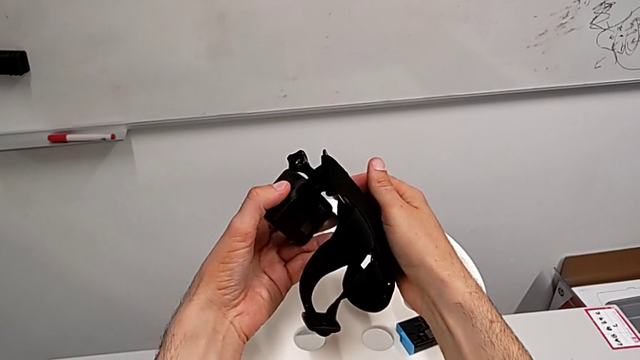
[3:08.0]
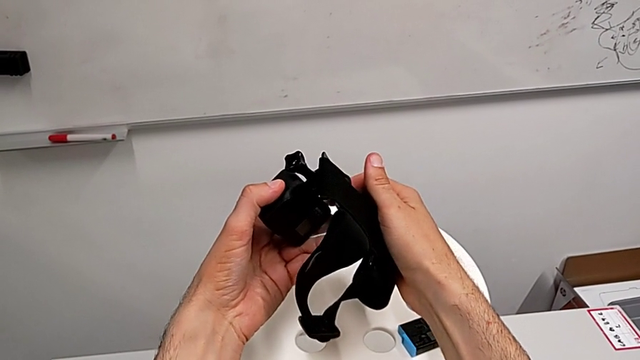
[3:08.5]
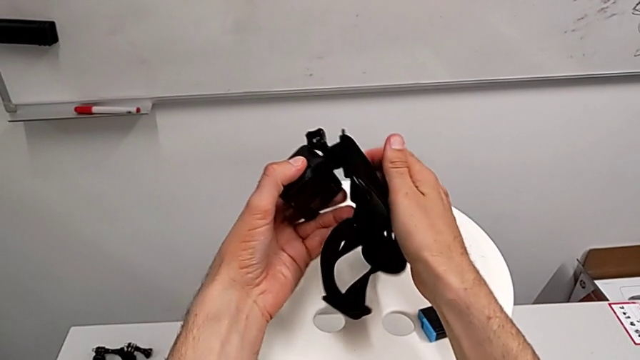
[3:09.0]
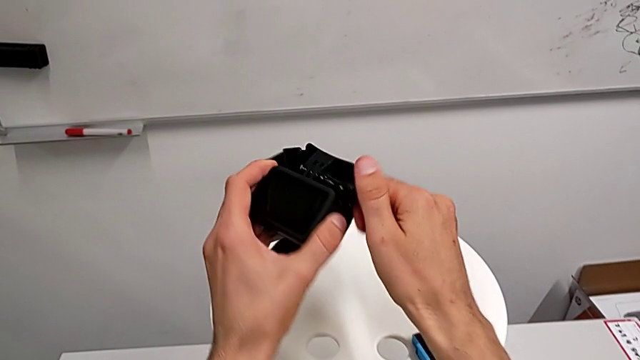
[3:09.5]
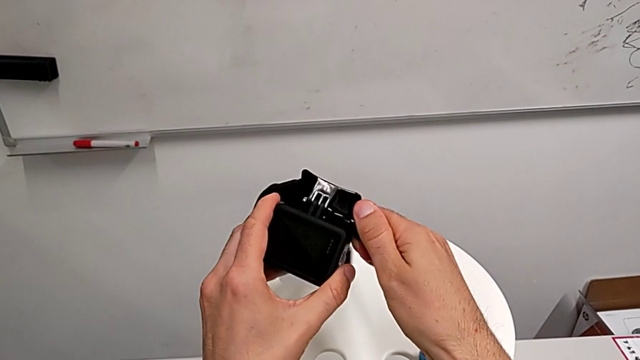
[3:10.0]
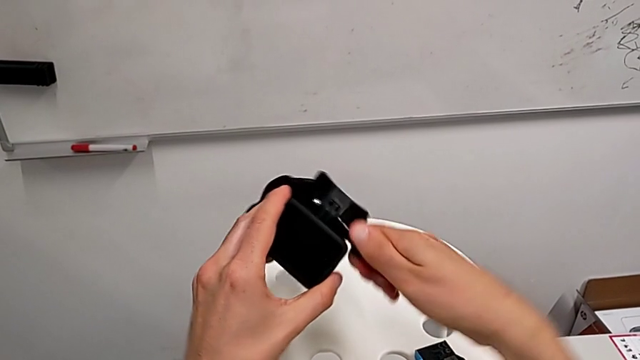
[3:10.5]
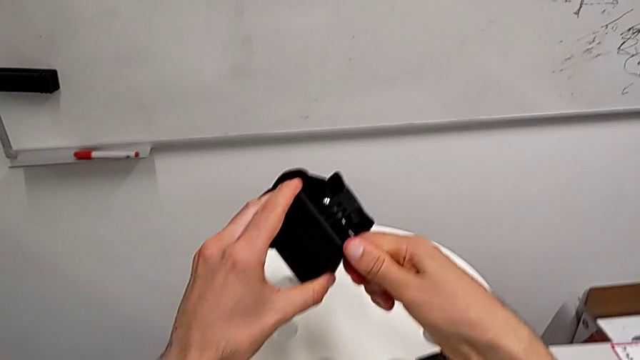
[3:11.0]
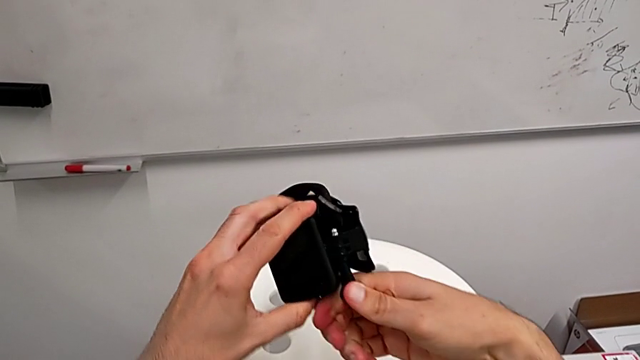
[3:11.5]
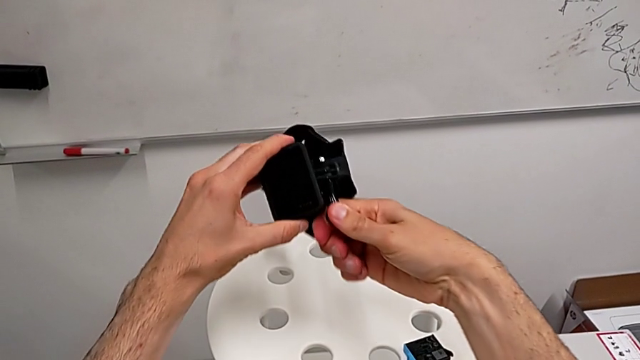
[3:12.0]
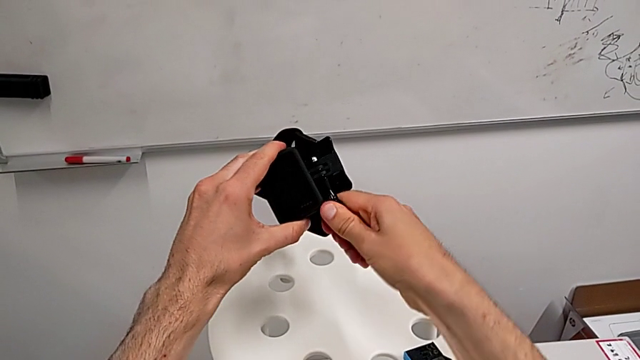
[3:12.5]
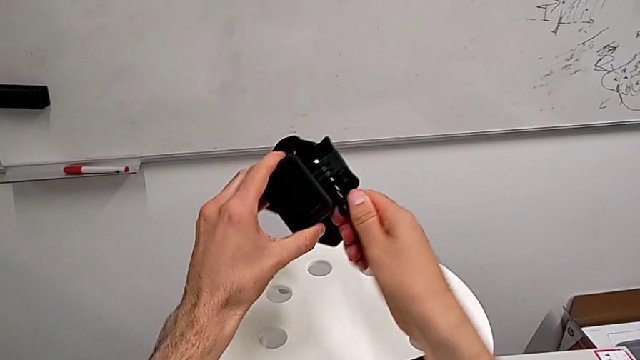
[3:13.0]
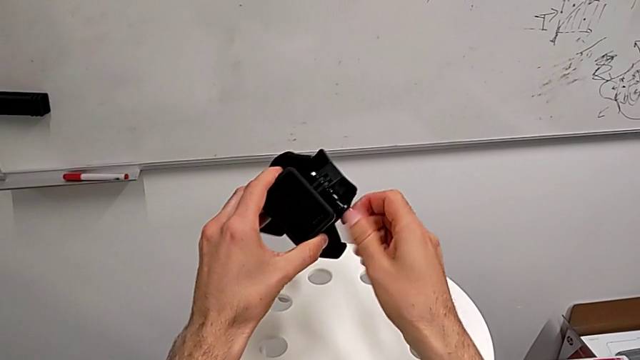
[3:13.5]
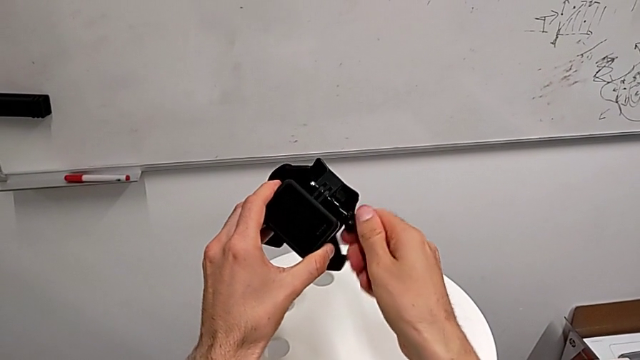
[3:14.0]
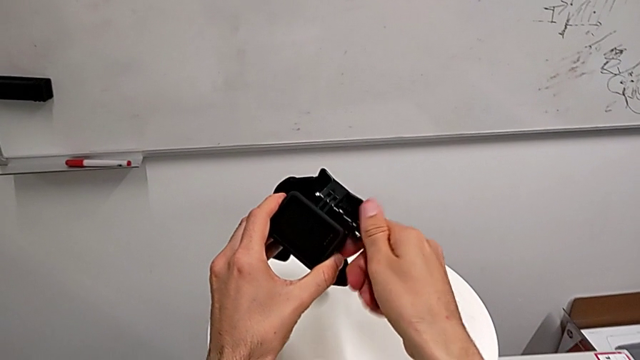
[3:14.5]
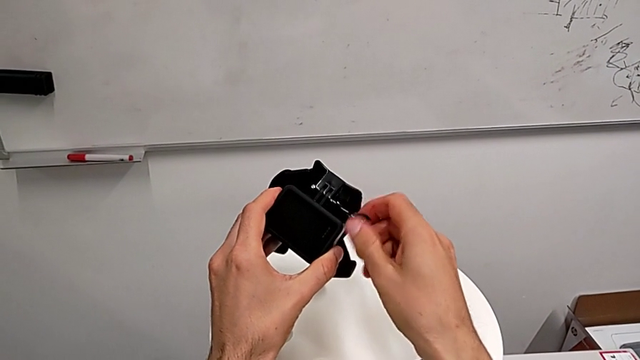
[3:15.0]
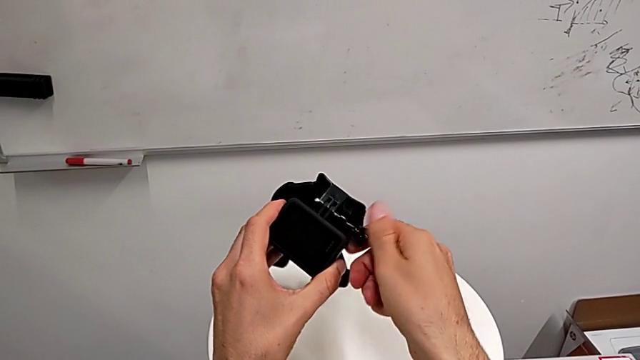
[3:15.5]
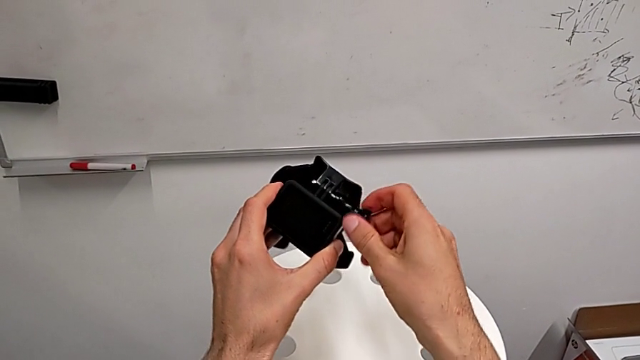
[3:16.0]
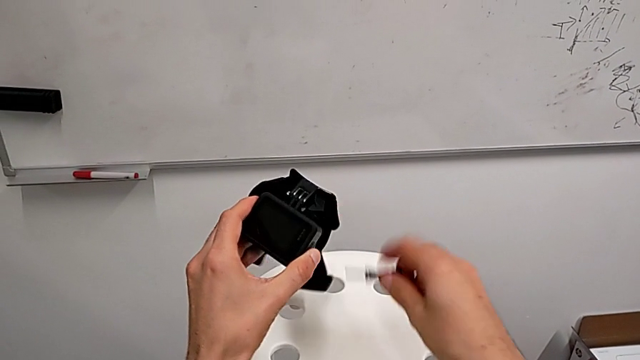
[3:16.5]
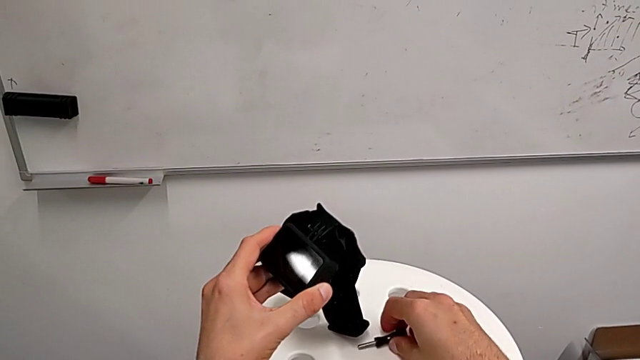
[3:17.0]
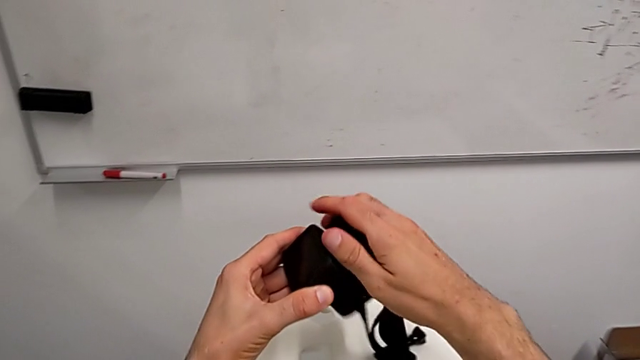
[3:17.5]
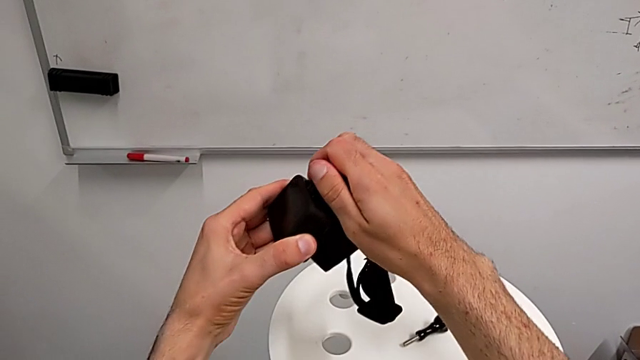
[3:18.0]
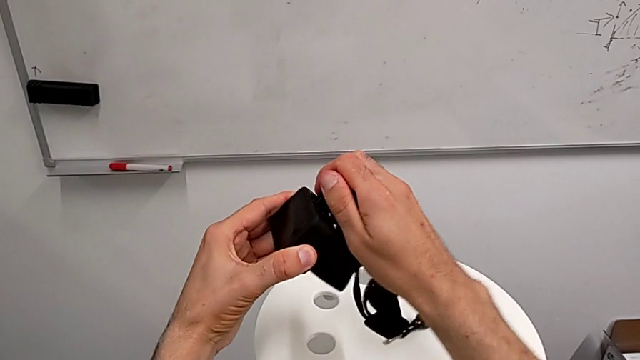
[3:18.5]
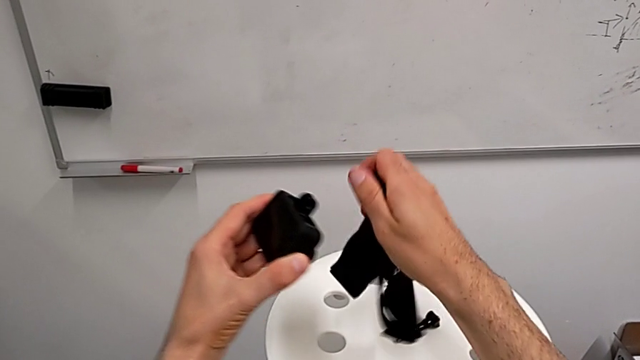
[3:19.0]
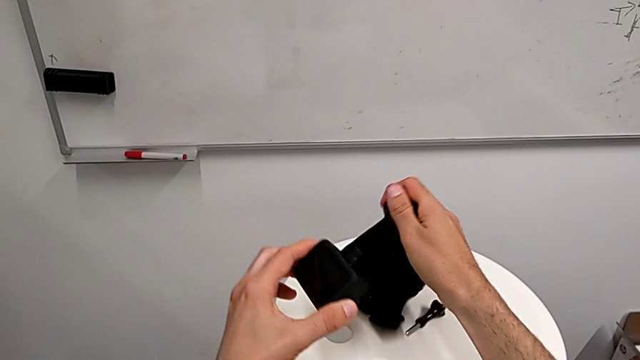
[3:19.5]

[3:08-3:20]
The camera wearer is exchanging their shoulder strap for the tripod. They unscrew the screw twice, withdraw it and disassemble the strap.

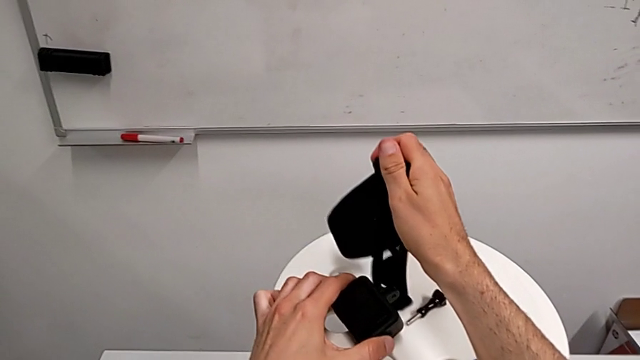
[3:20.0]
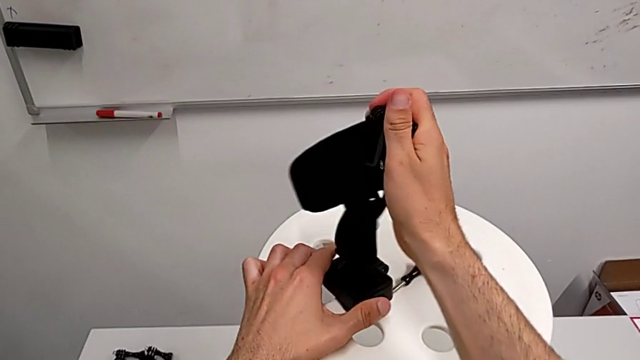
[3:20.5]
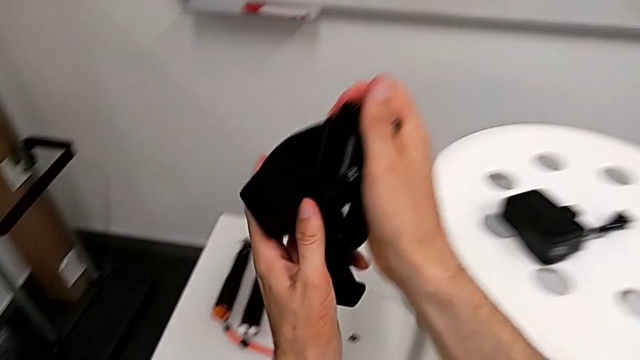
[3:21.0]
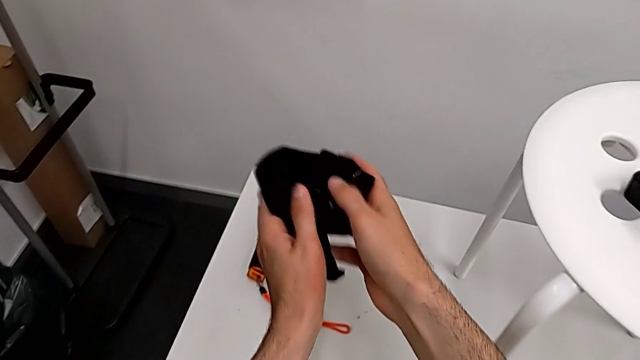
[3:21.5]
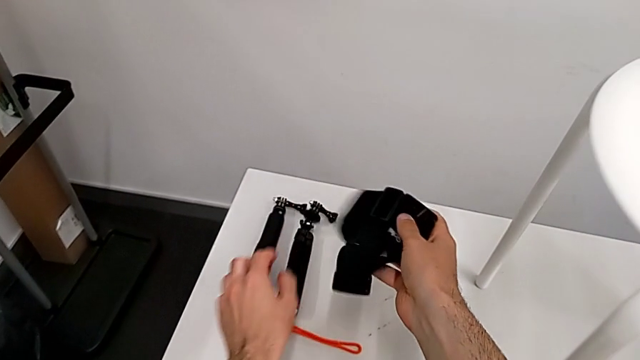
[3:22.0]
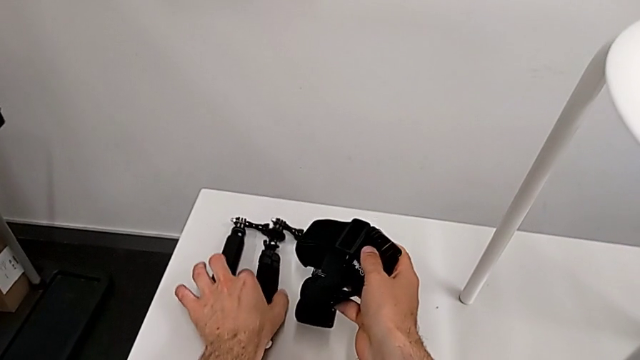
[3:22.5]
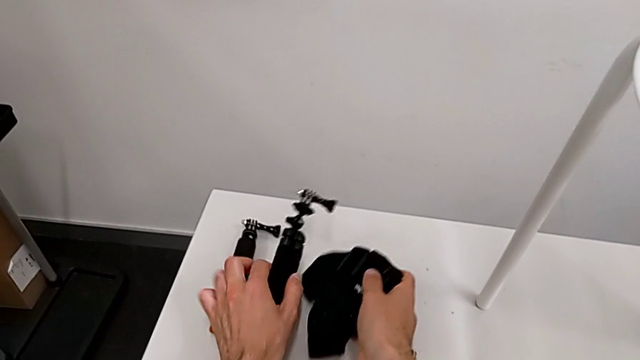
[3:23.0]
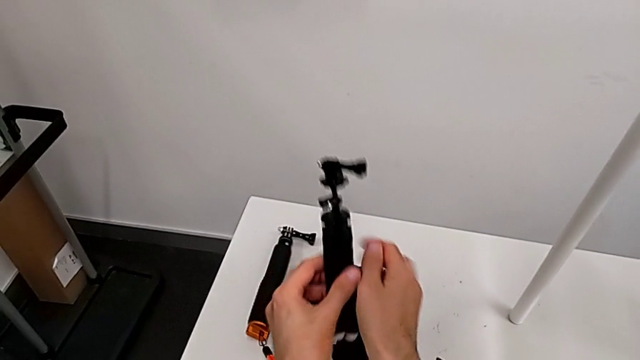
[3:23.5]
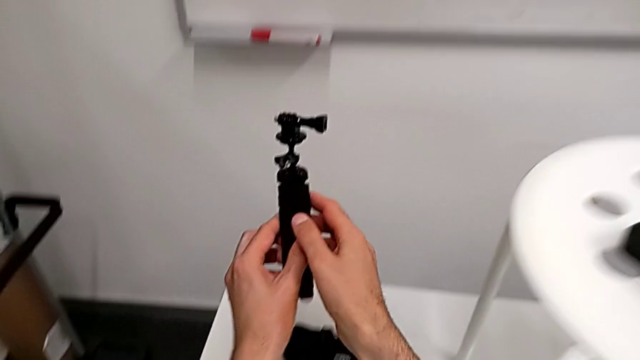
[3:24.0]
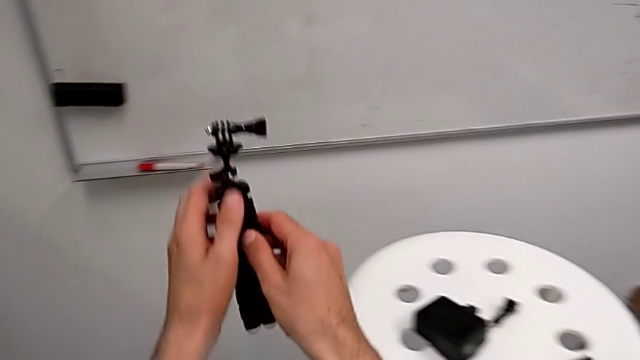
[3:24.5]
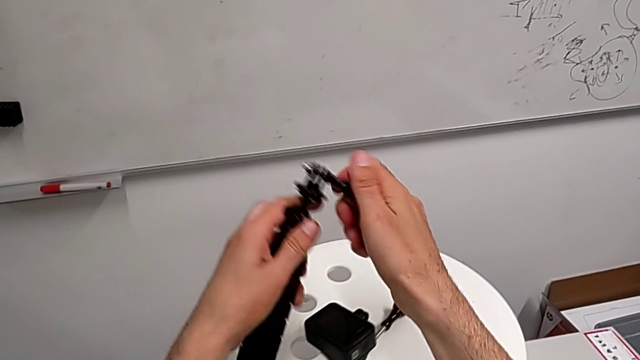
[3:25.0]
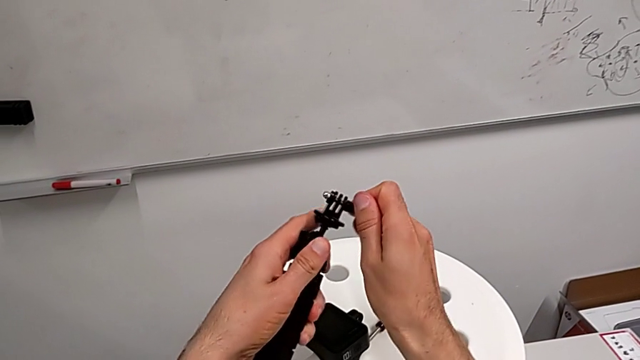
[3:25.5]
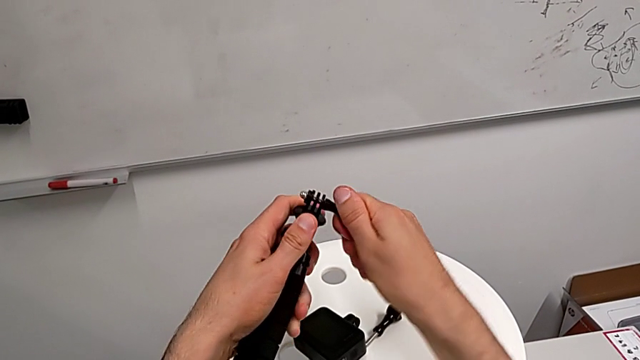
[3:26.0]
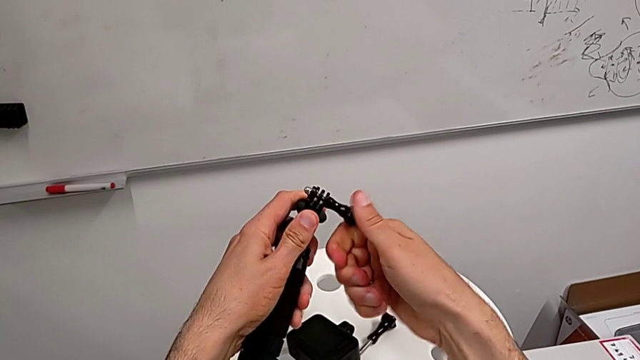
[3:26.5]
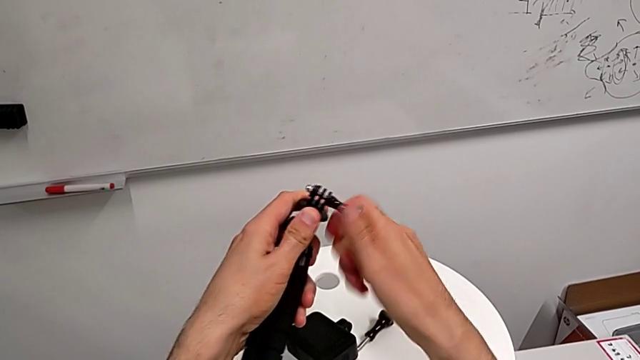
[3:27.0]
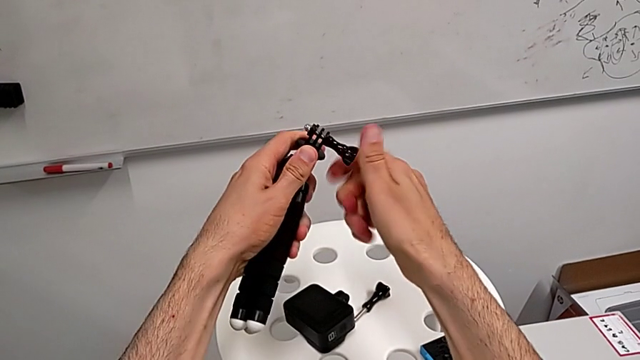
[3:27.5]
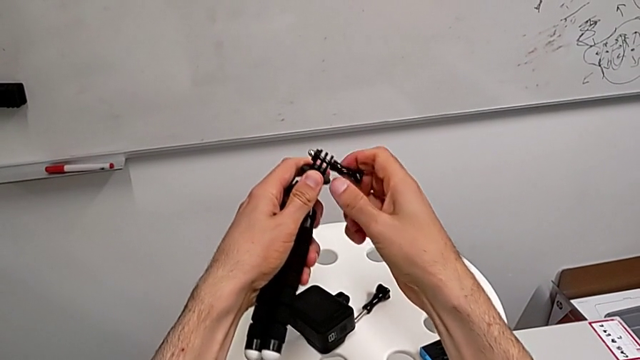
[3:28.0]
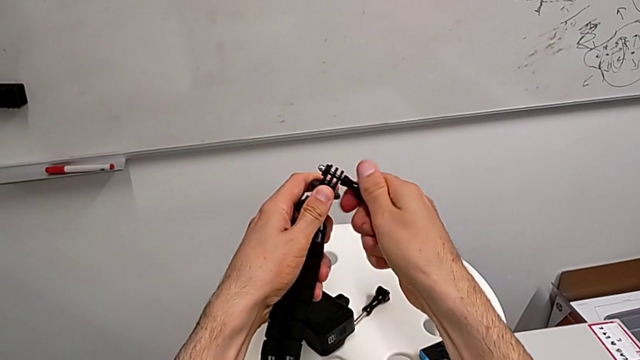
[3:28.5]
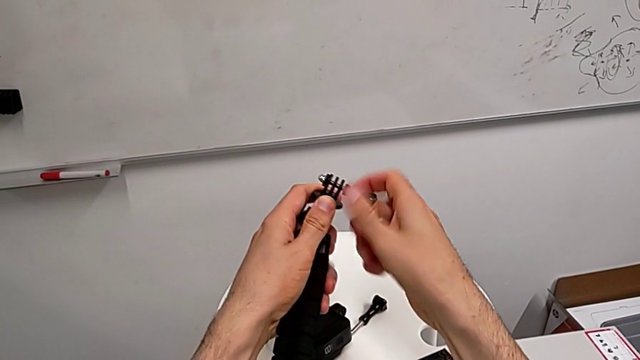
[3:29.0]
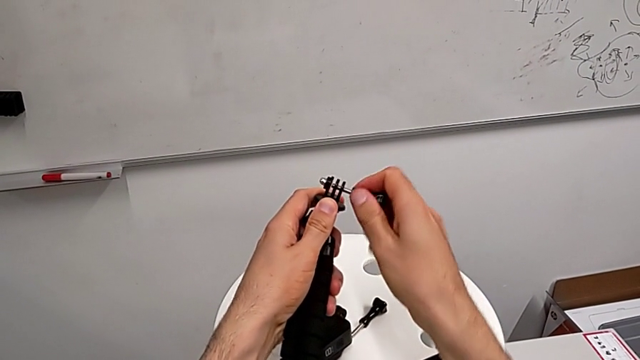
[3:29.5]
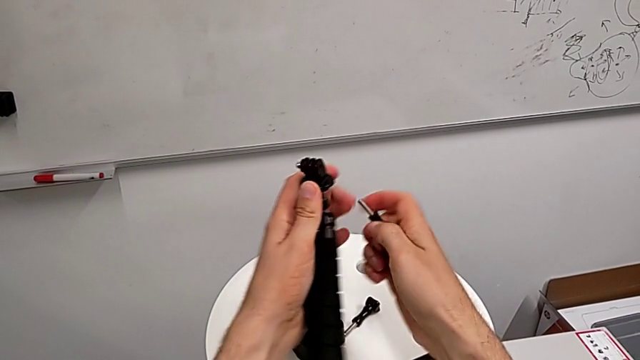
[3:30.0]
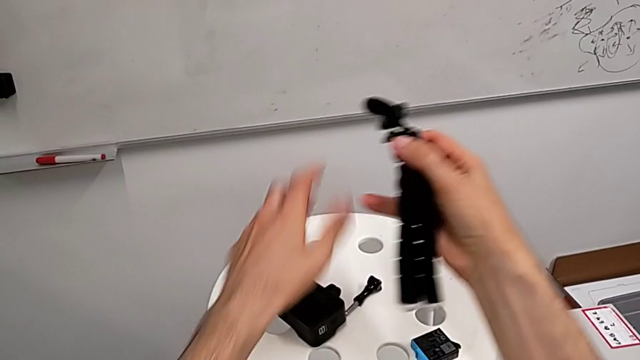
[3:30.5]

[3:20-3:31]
The camera wearer is exchanging their shoulder strap for the tripod. They place the strap, grab the tripod and unscrew the screw twice.
